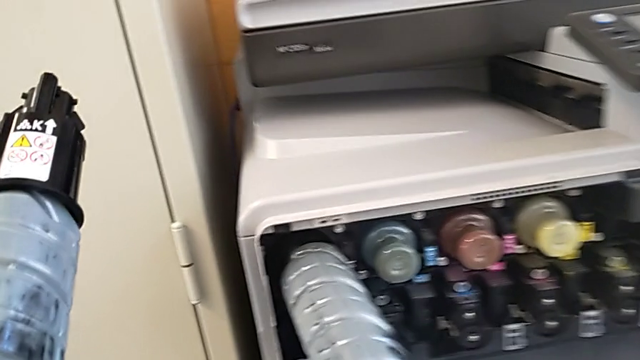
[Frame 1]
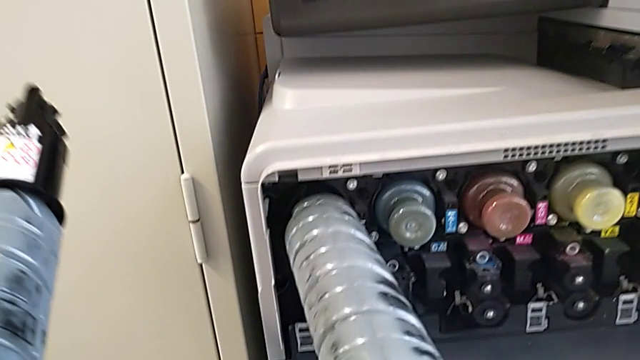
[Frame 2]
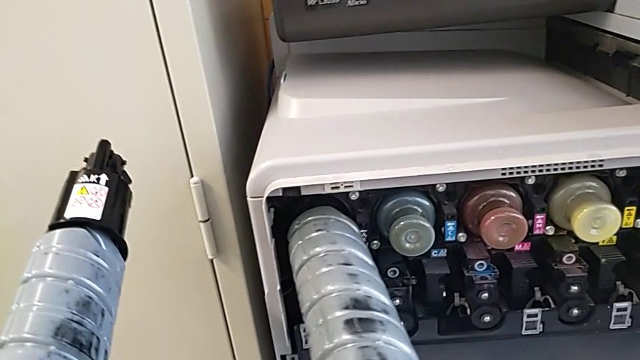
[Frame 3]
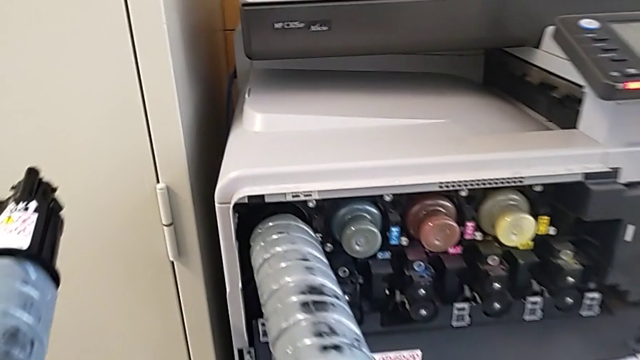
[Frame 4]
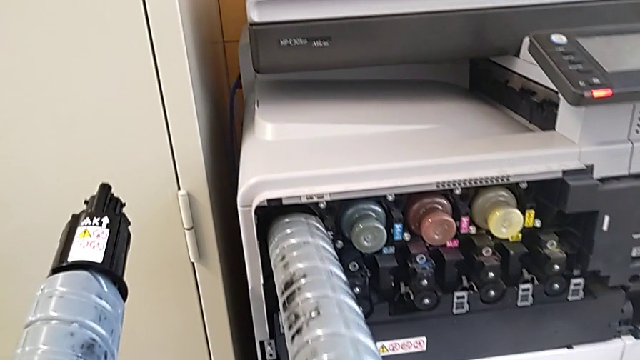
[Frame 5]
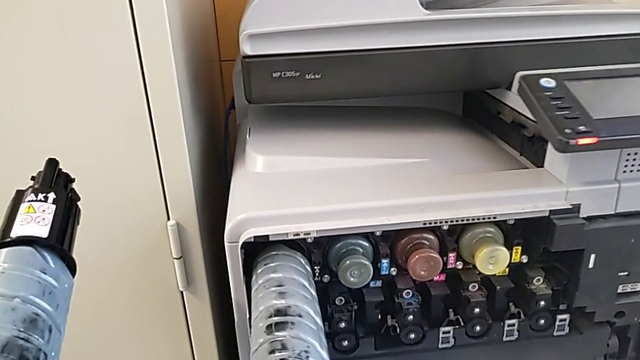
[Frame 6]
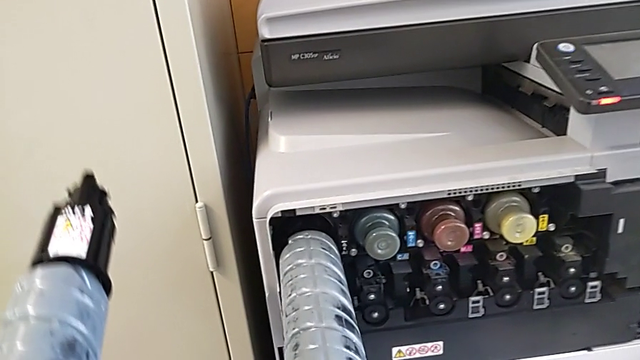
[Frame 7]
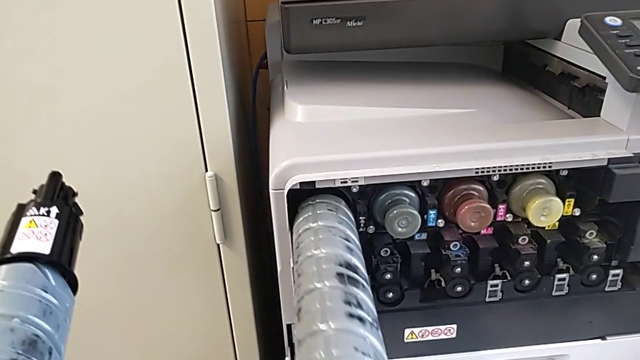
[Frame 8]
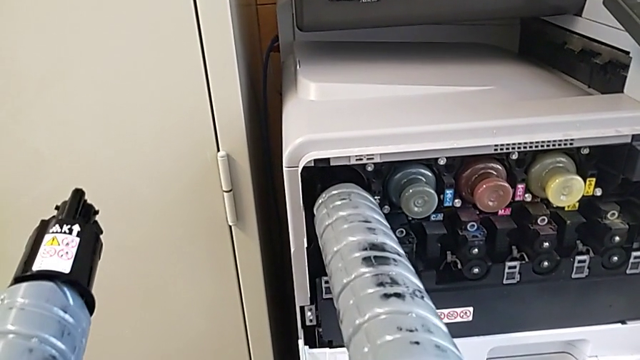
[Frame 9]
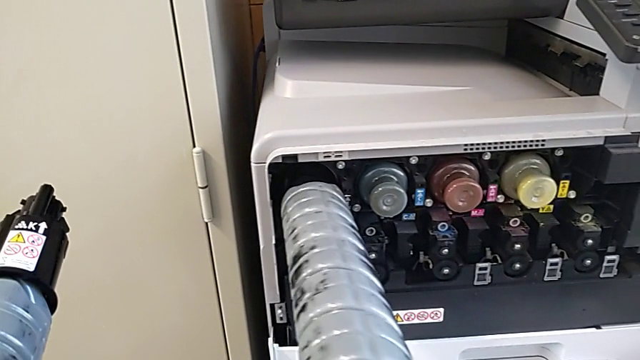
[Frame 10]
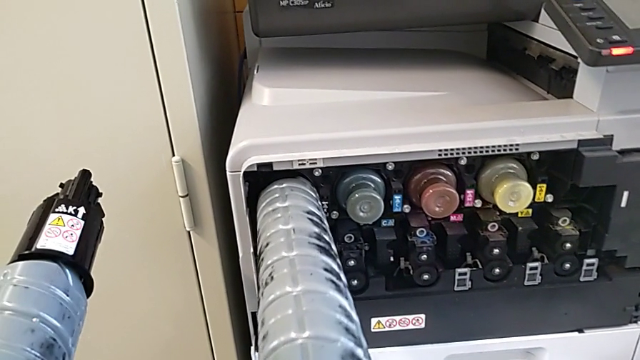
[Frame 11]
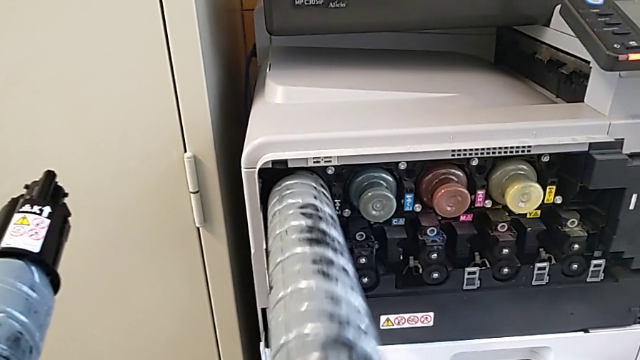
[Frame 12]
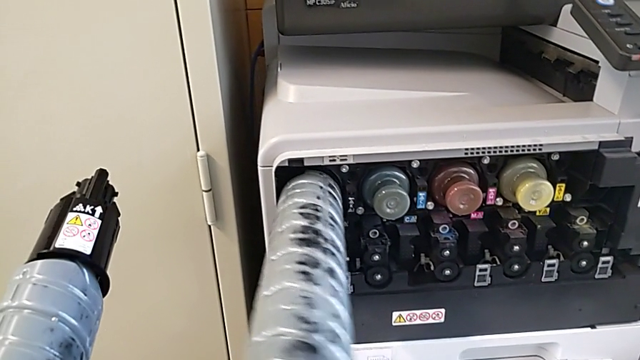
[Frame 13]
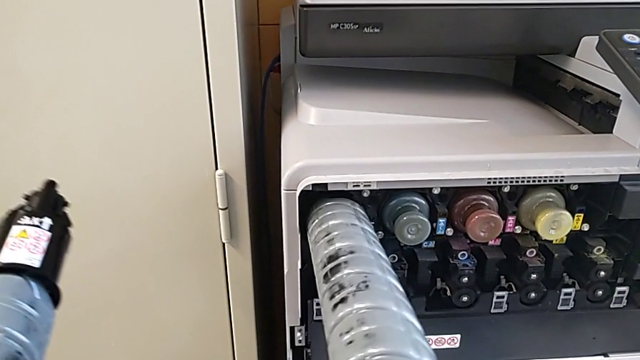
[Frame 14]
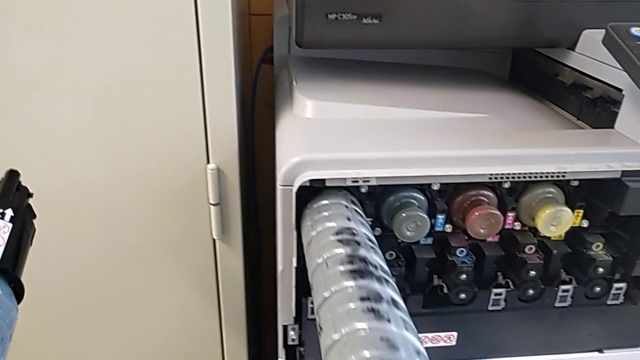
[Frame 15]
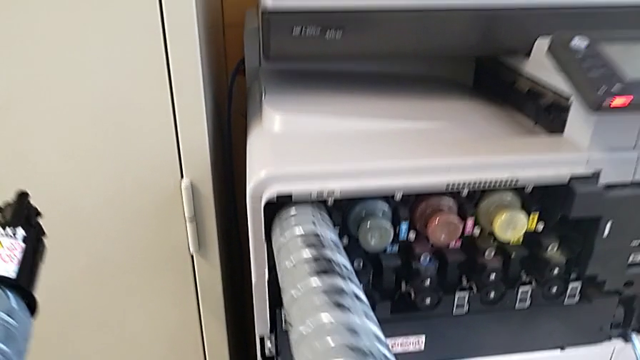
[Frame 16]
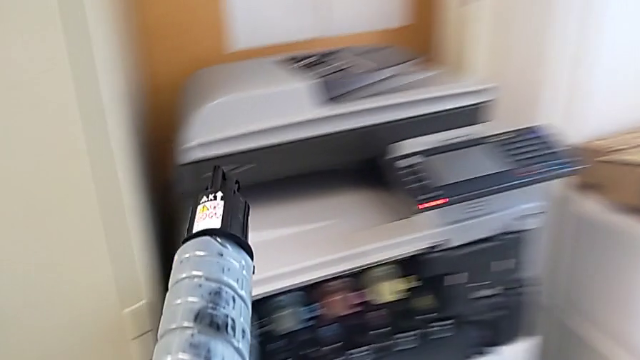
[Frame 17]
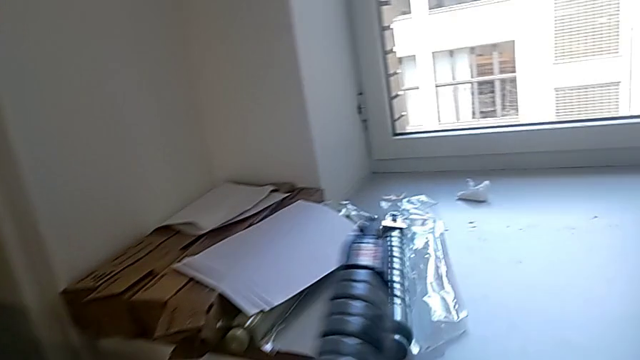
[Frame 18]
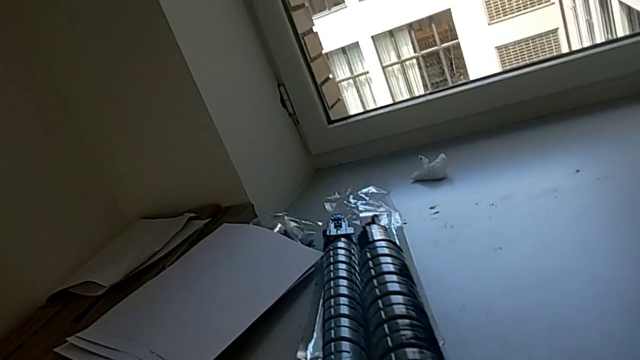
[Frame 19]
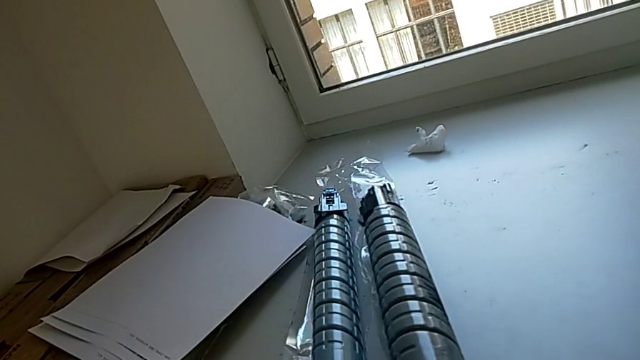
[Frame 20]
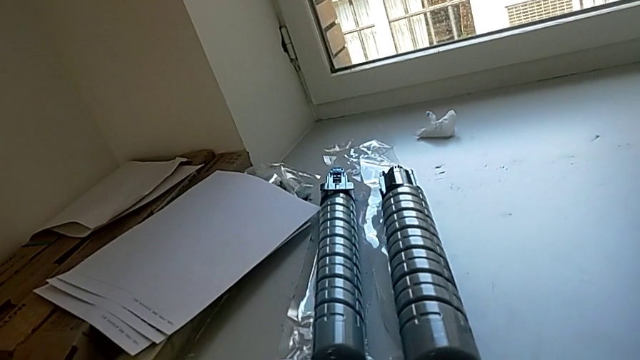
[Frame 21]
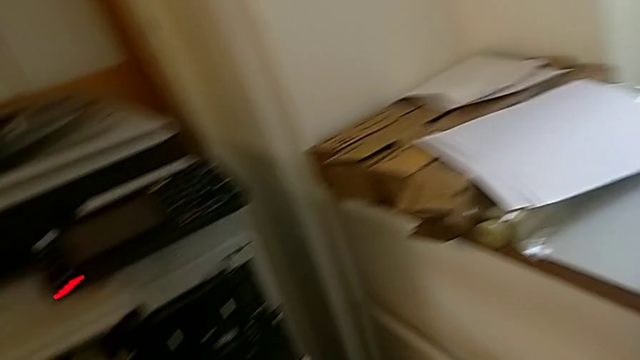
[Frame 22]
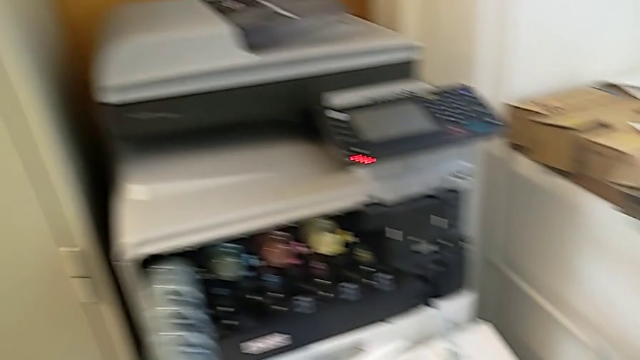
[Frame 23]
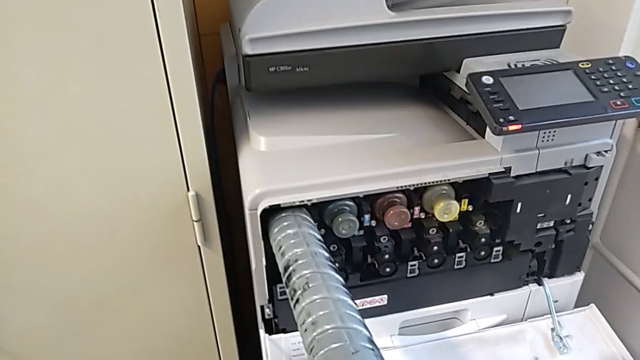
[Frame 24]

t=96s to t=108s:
The camera wearer is exchanging the black ink cartridge. They wrongly keep rotating the new ink cartridge and insert it, and place the old ink cartridge.

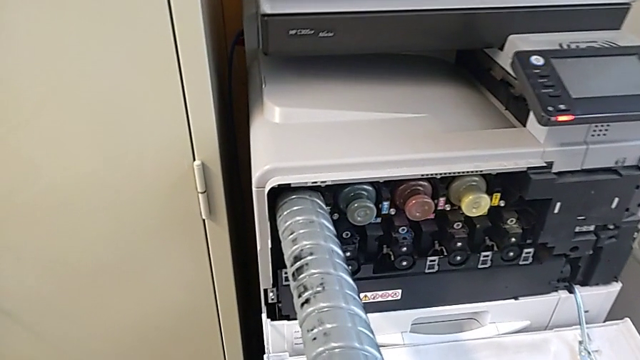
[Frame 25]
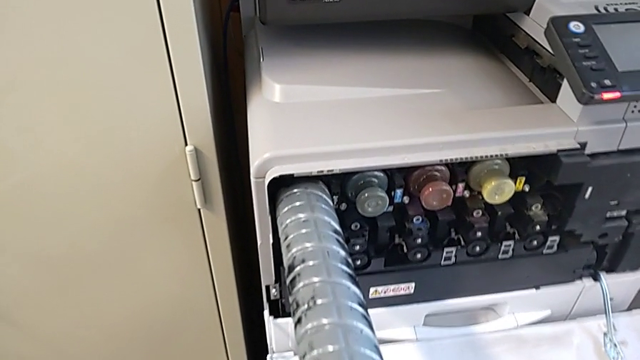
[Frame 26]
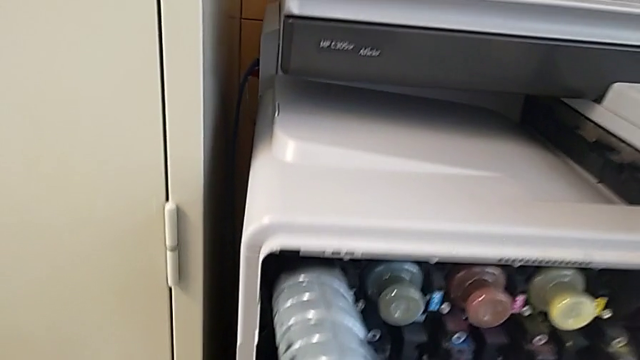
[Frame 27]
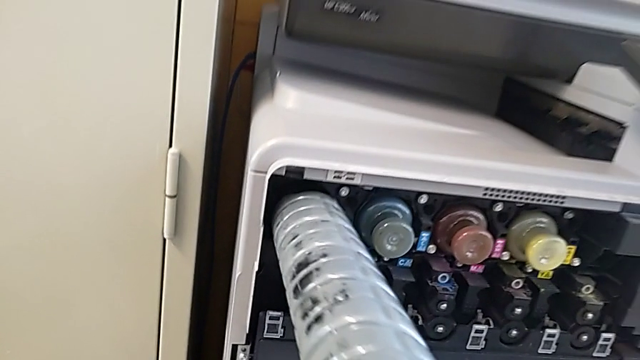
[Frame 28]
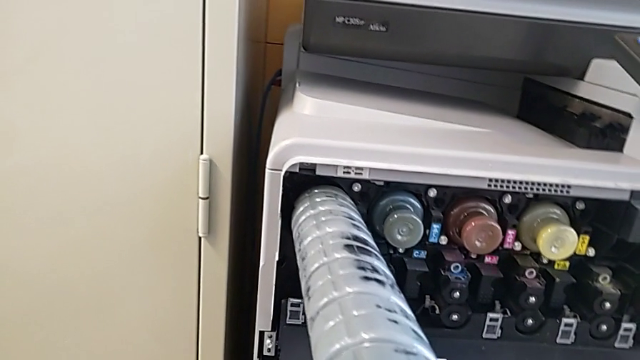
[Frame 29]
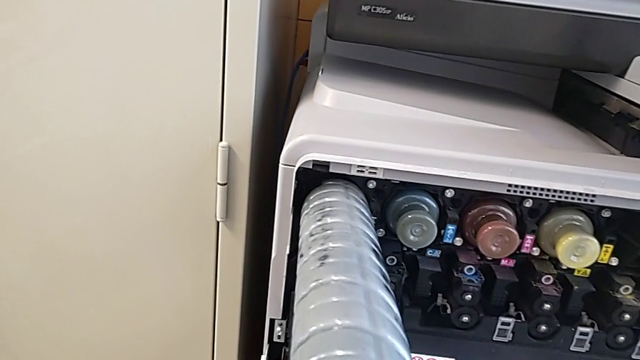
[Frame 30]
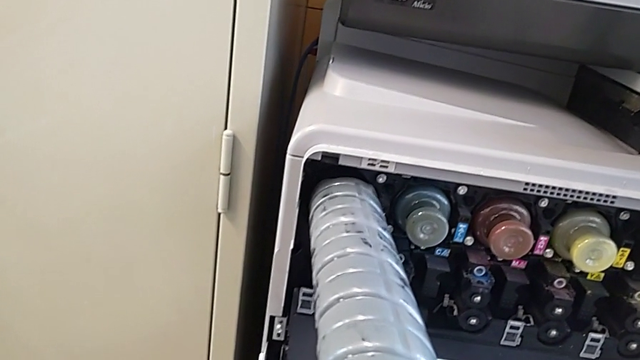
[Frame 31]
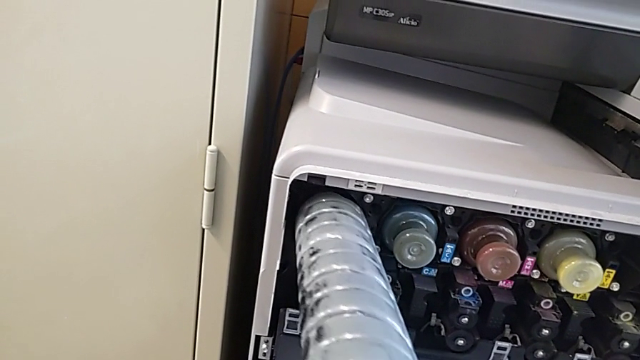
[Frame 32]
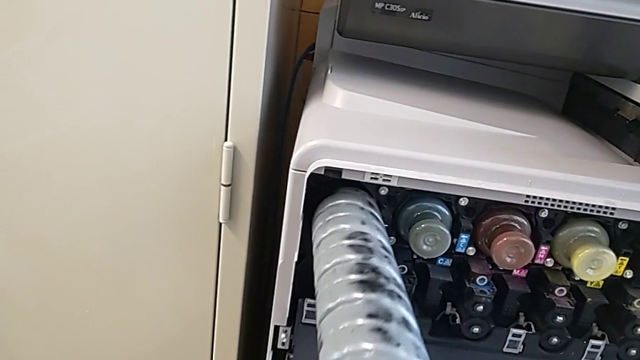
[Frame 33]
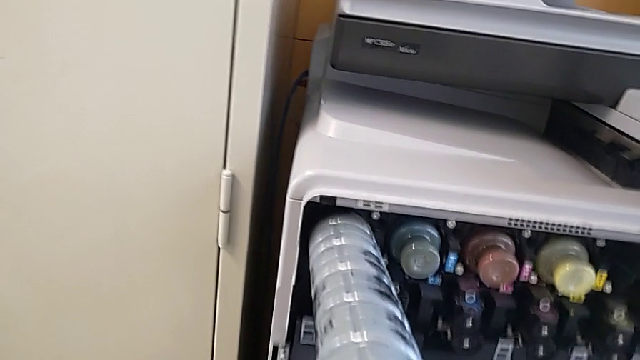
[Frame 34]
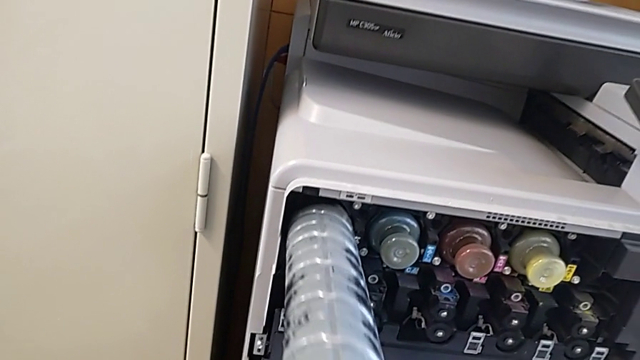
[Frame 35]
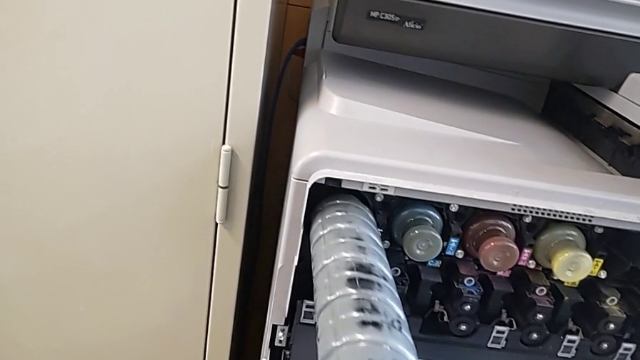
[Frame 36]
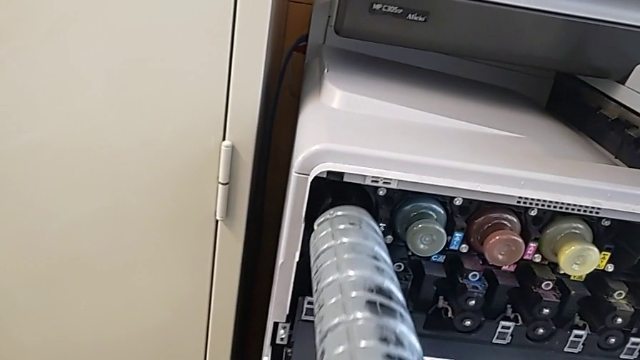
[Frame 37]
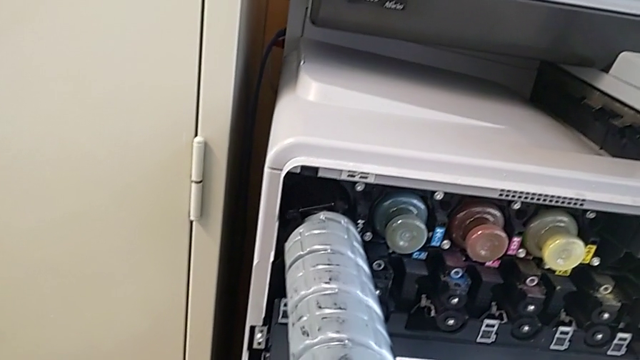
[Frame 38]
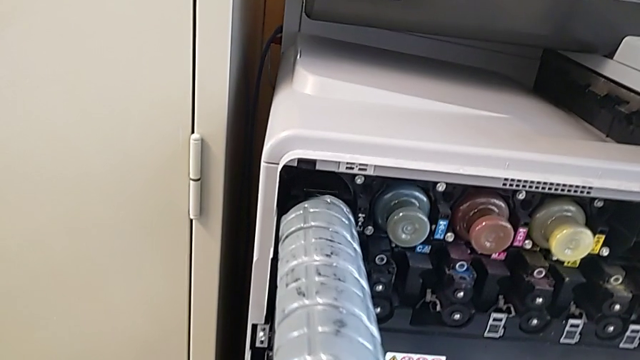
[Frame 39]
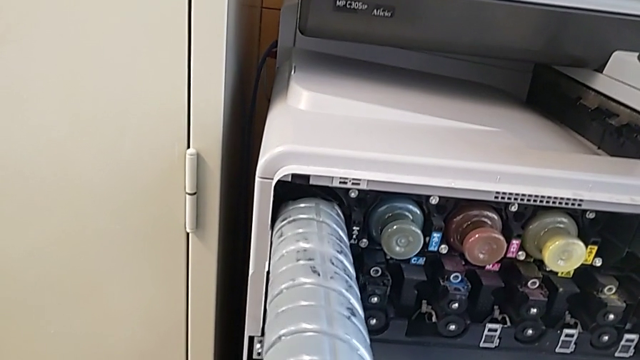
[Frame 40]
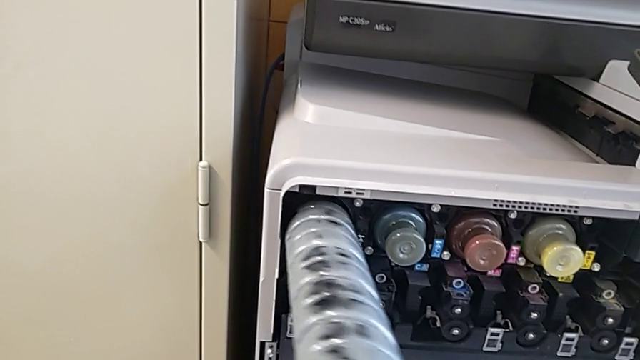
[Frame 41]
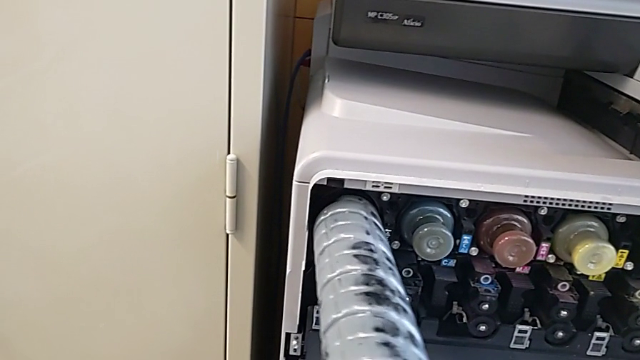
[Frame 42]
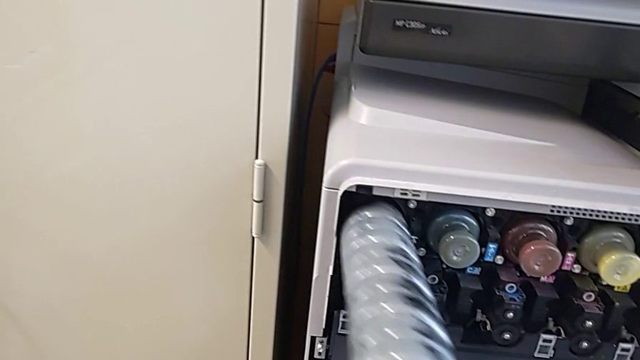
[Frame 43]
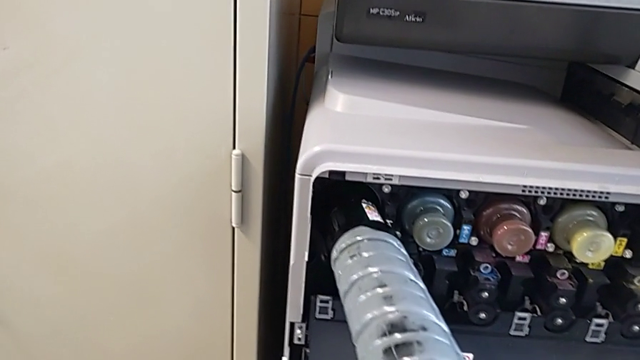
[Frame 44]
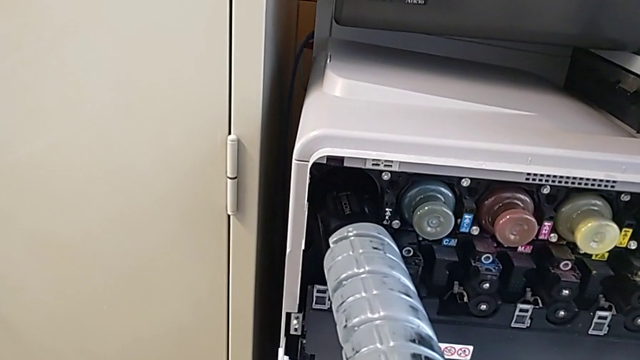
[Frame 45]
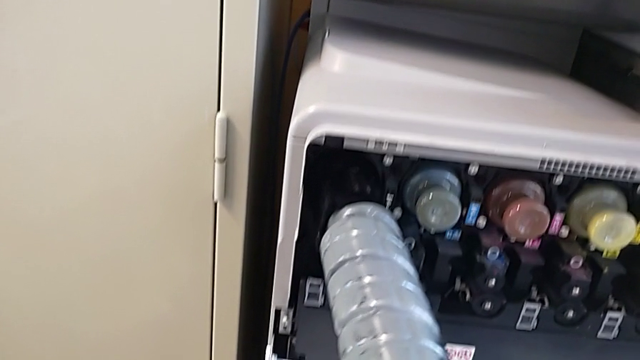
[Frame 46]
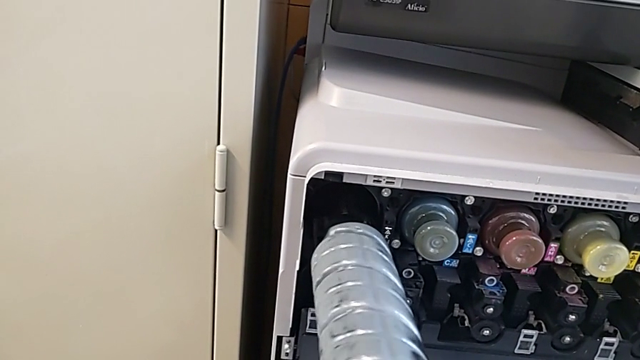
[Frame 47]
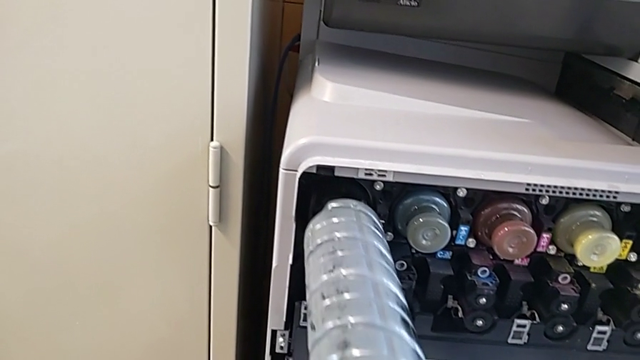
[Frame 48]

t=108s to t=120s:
The camera wearer is exchanging the black ink cartridge. They rotate the new ink cartridge, withdraw it, rotate the black ink cartridge, withdraw the ink cartridge and wrongly rotate the new ink cartridge.
